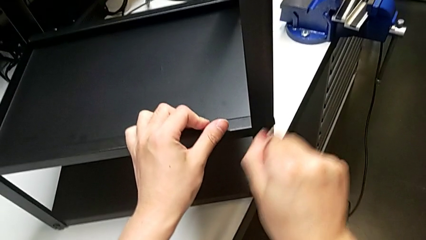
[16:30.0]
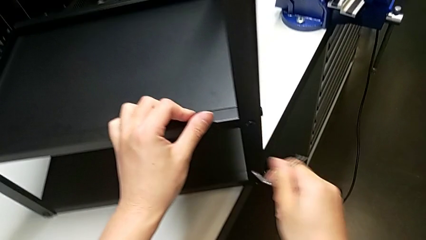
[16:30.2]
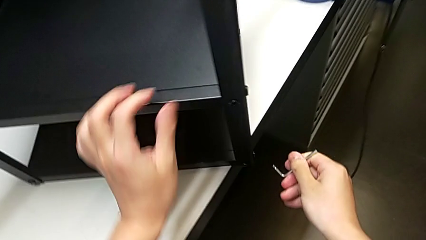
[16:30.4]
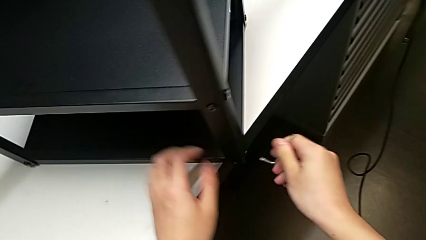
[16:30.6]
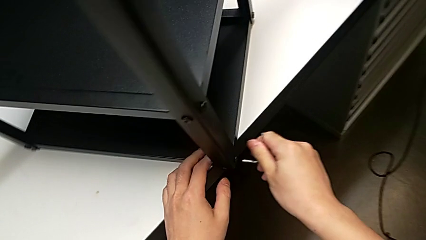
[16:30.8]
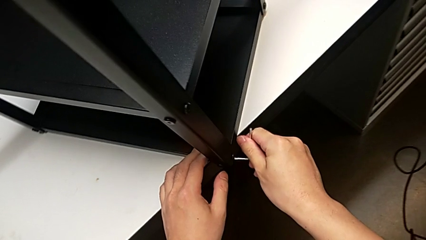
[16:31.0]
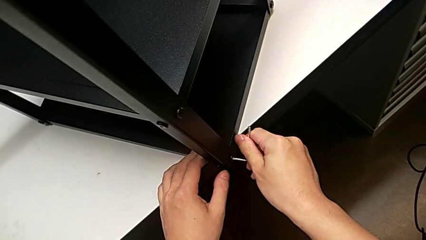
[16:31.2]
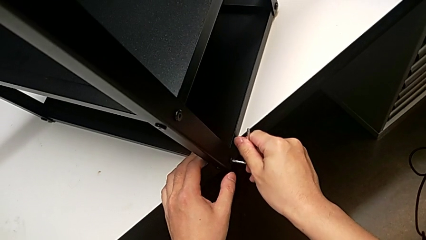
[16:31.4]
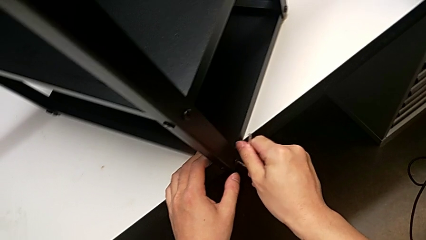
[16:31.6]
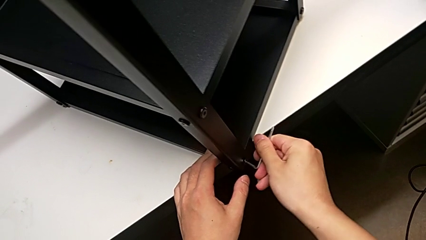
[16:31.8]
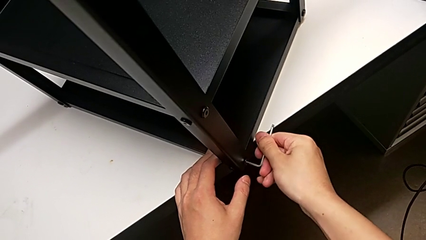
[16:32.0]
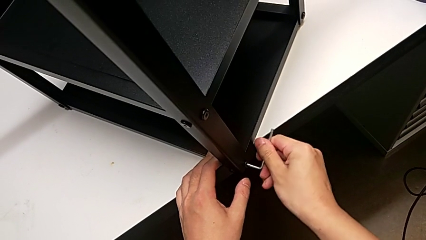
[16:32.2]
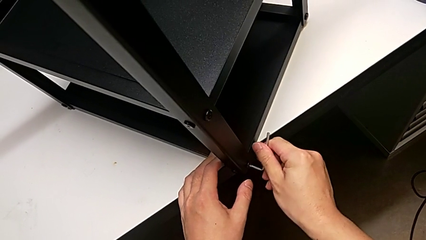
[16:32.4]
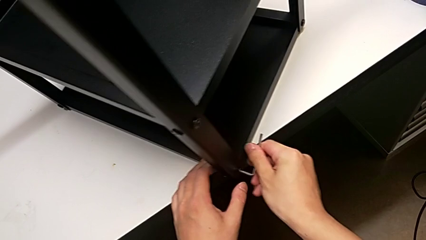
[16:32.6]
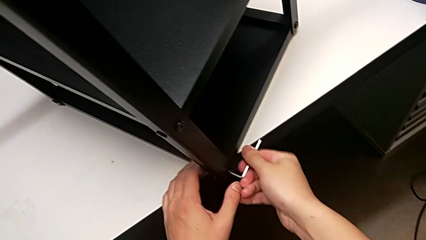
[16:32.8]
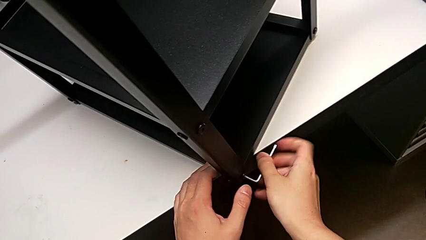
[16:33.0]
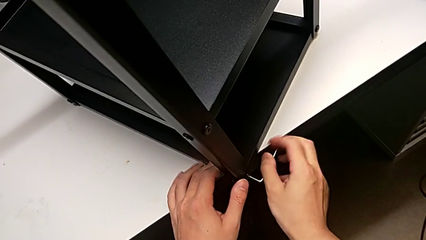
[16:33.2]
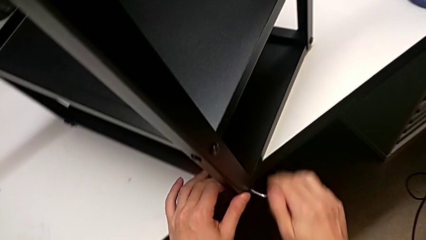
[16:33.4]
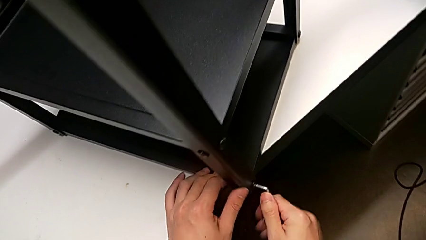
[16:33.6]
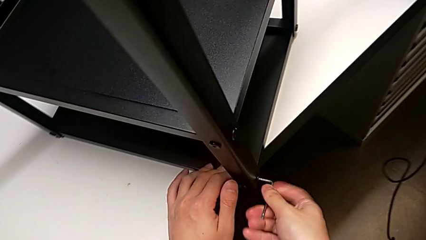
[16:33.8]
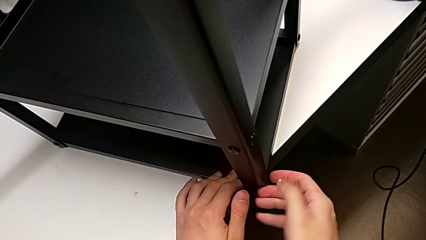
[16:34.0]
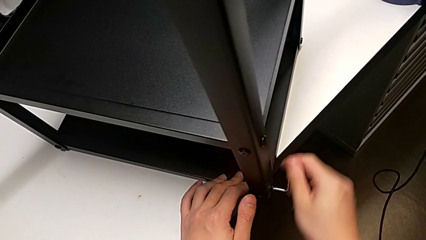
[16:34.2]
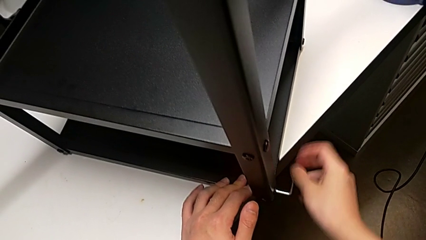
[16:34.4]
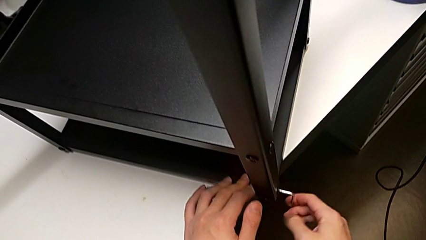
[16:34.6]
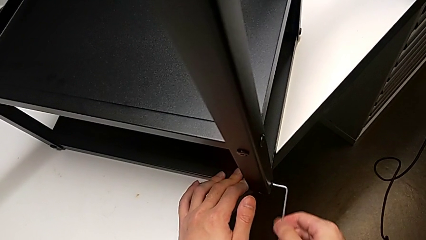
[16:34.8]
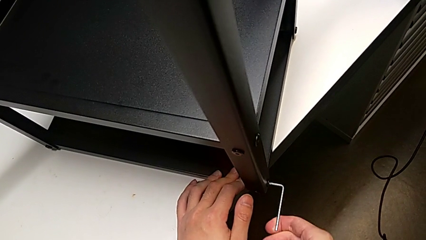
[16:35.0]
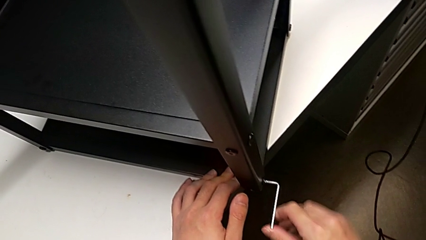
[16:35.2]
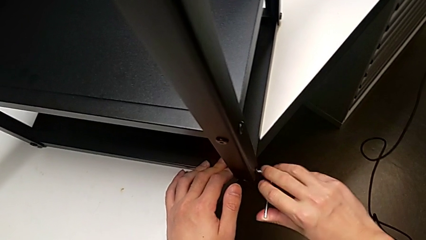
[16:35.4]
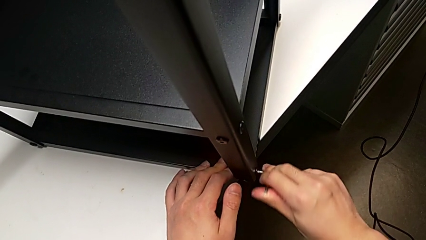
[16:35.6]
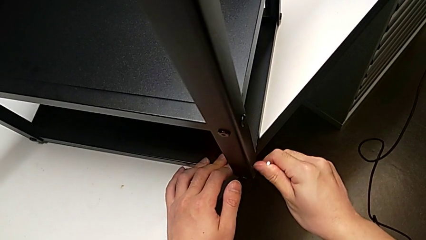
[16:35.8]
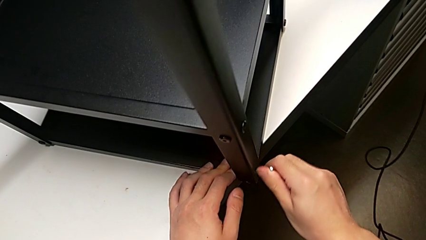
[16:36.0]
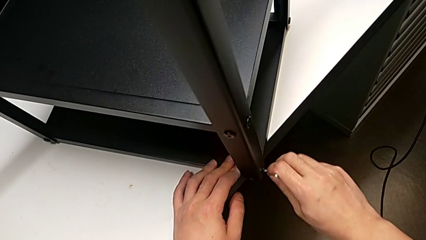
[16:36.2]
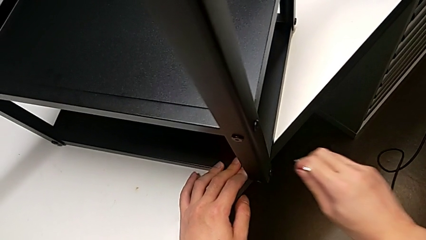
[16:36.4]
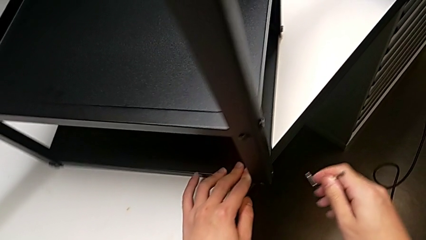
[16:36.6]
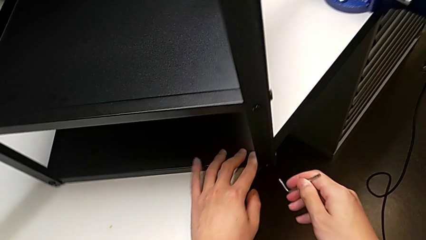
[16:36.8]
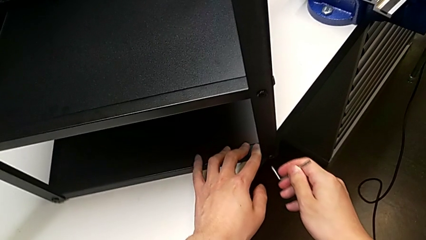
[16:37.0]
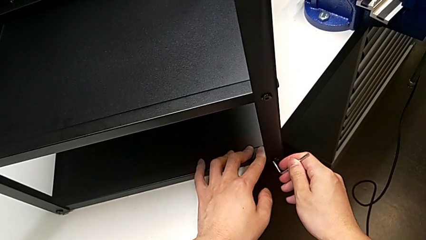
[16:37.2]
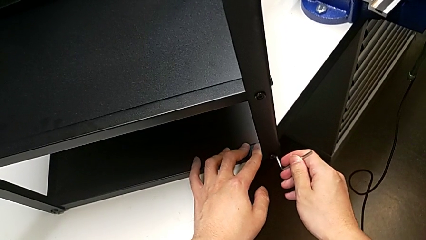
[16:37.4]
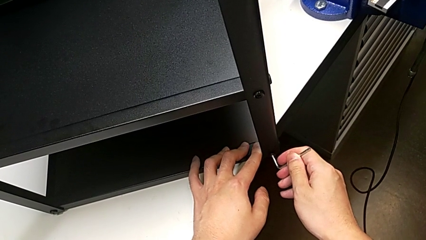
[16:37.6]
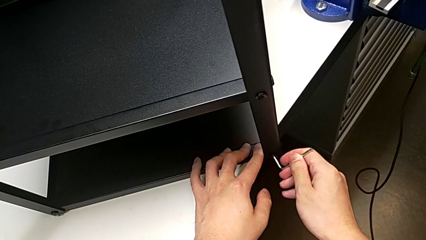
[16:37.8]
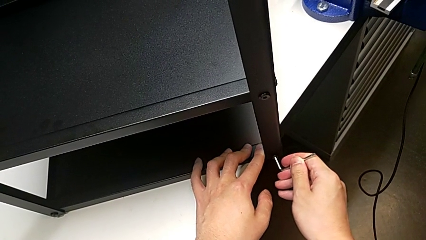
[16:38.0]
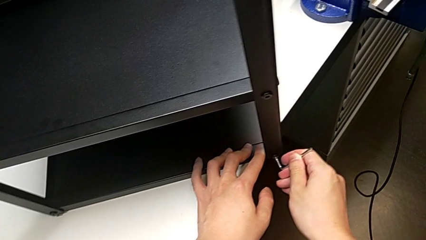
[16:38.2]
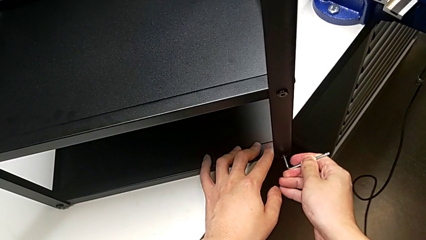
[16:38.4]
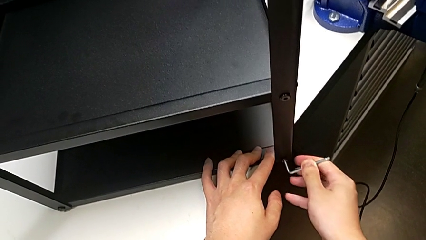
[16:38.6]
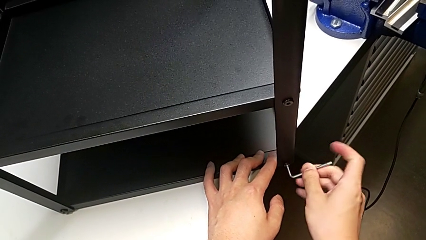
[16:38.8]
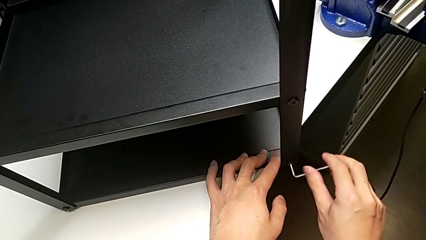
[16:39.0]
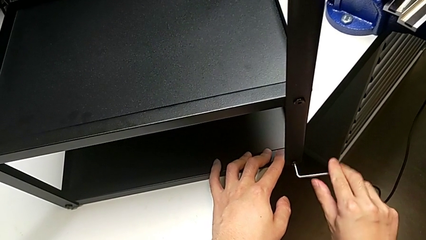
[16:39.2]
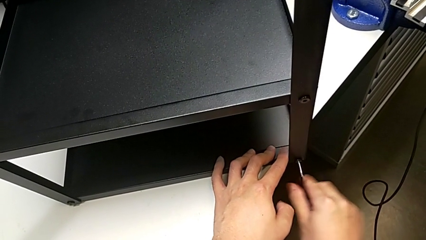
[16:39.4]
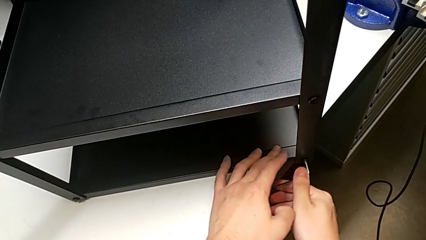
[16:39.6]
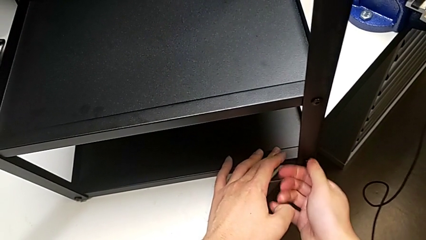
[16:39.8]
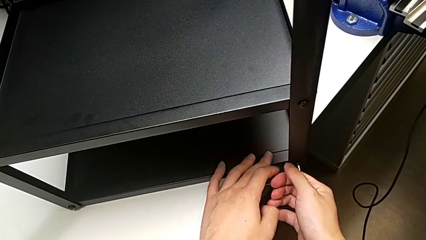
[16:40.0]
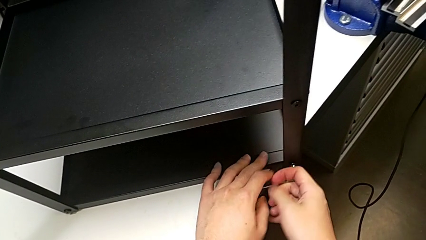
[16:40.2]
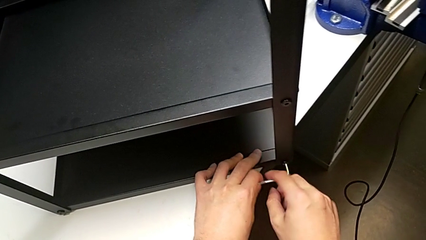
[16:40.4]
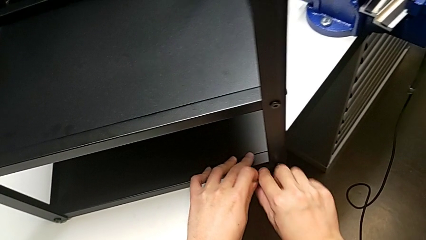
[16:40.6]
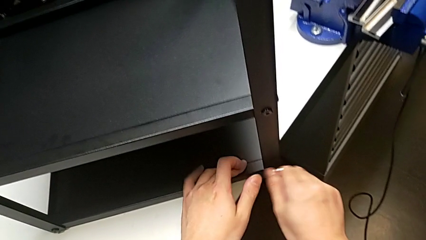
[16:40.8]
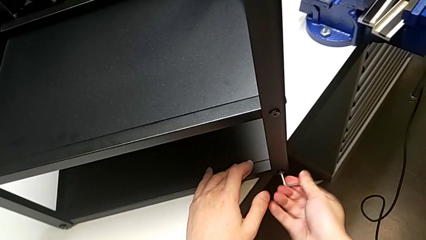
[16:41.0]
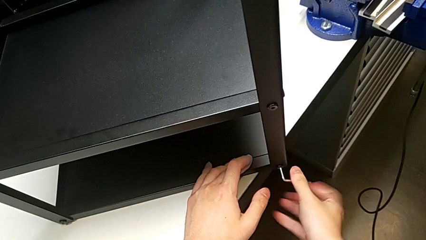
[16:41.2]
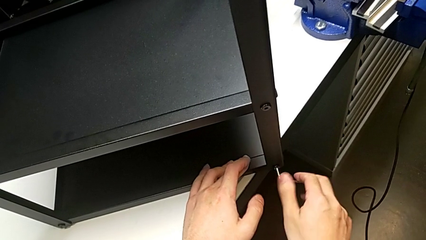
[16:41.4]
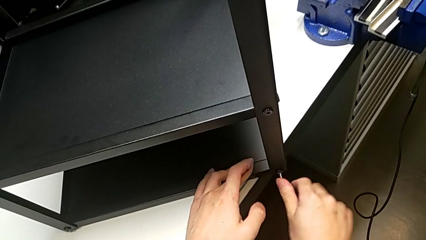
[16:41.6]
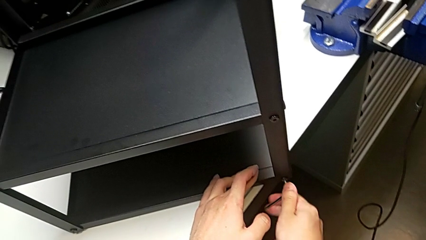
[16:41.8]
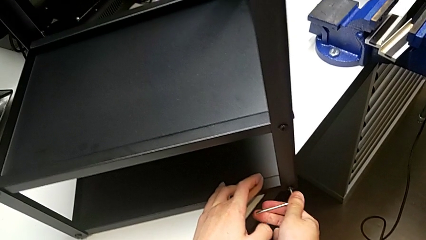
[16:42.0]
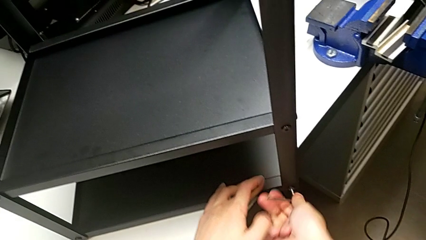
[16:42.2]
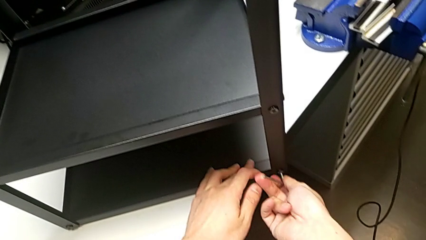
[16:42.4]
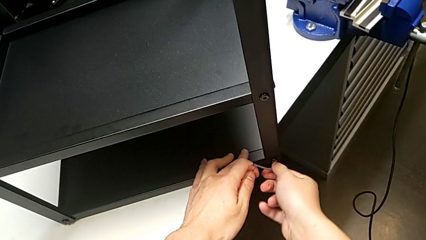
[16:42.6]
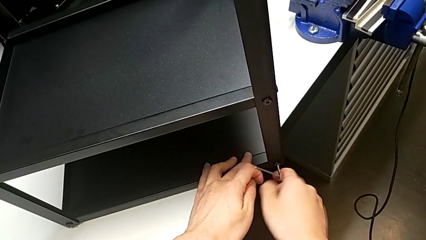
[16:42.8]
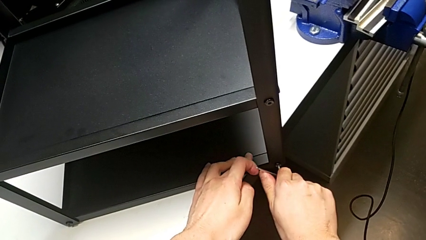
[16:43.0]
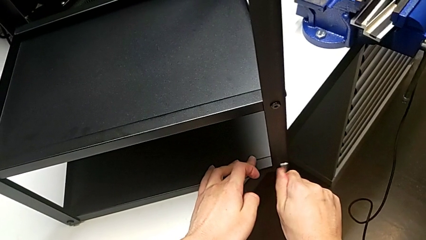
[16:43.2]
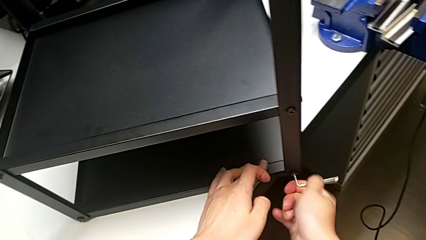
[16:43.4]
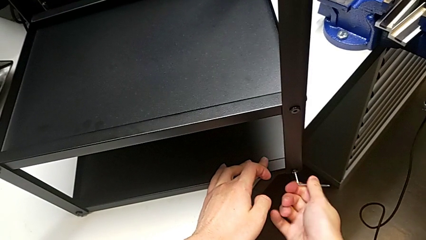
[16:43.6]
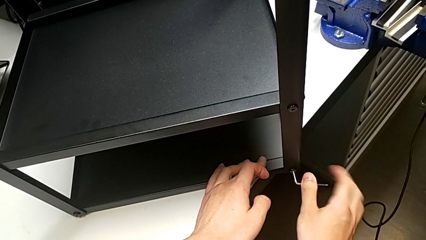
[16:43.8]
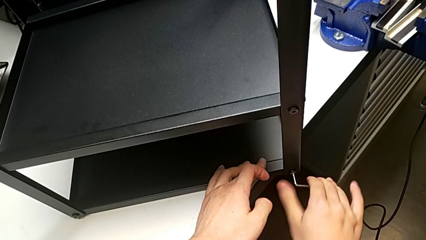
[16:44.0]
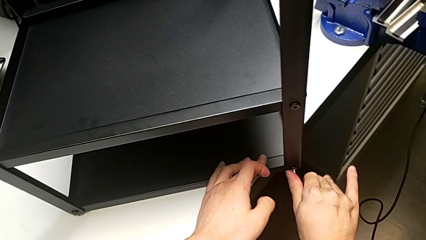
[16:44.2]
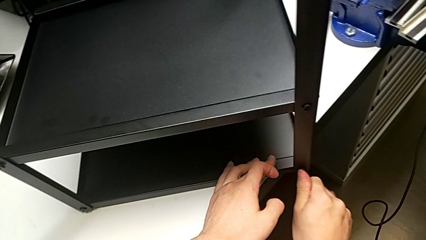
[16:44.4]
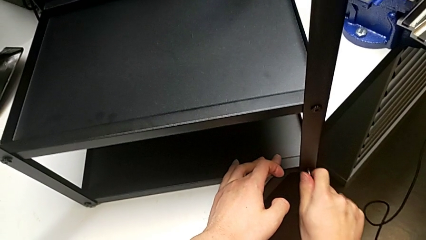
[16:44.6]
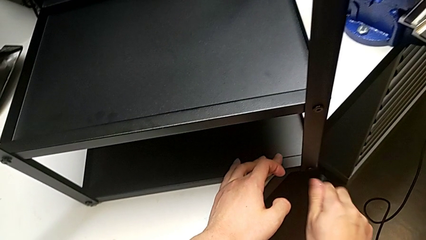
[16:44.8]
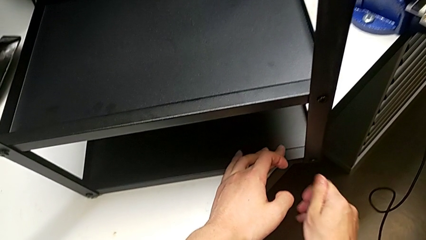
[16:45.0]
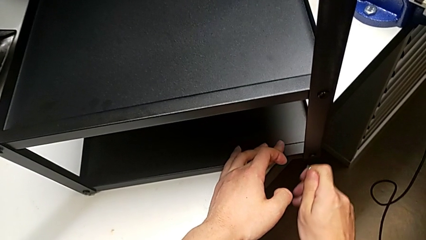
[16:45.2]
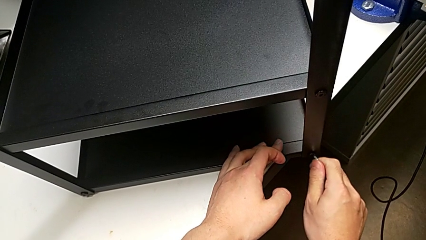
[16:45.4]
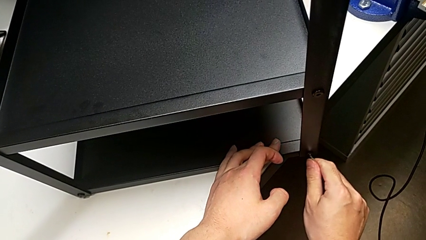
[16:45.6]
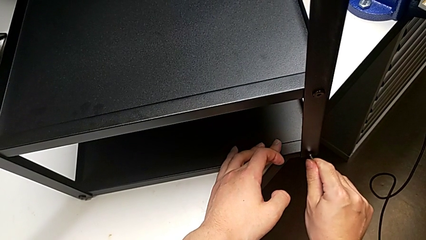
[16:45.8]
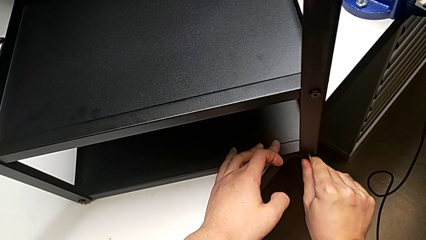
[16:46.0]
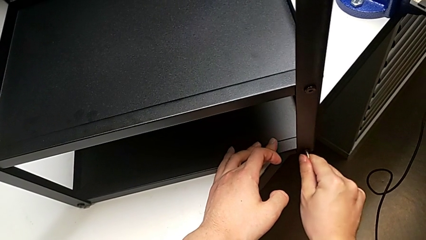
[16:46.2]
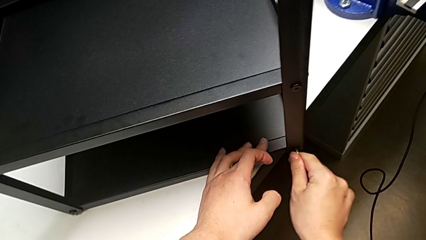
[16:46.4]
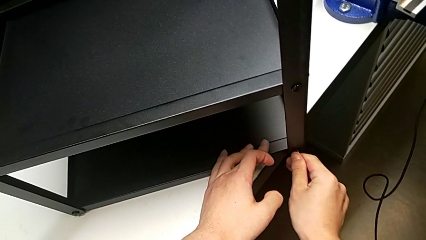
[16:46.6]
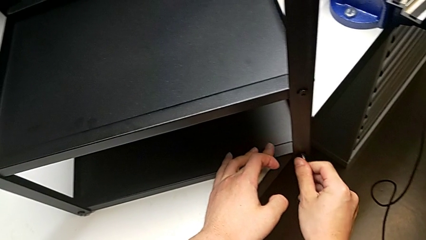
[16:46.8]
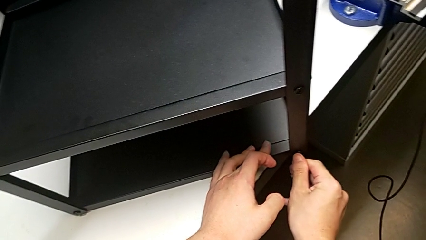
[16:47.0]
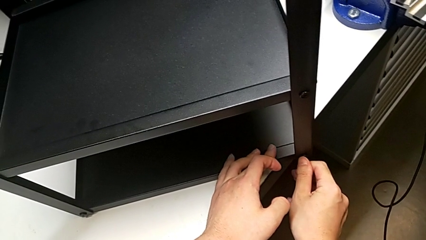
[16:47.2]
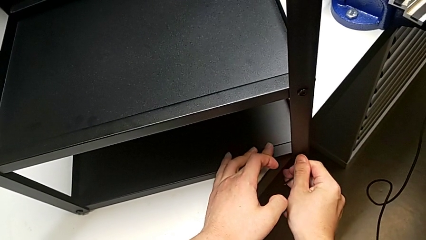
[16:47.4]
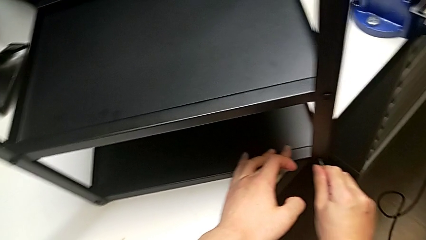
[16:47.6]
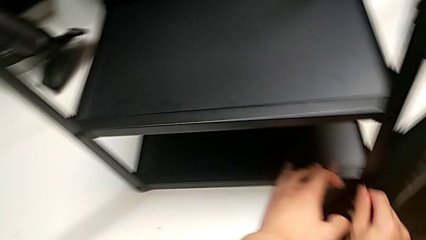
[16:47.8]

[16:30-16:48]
The camera wearer is screwing the third leg into place. They pull the Allen wrench, insert it, screw the third hex socket head, pull the Allen wrench, insert it, screw the fourth hex socket head, pull the Allen wrench, insert it, screw the fourth hex socket head and pull the Allen wrench.
